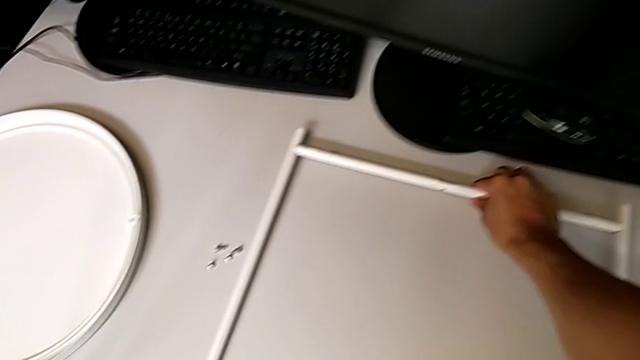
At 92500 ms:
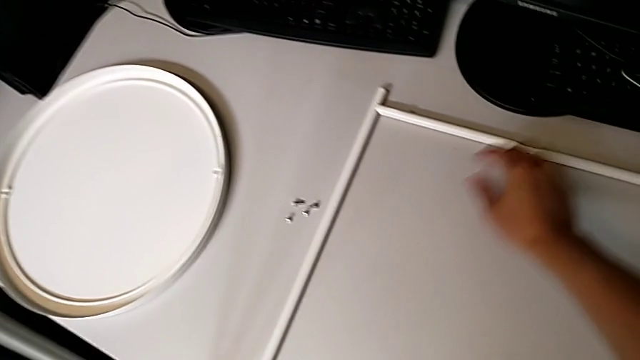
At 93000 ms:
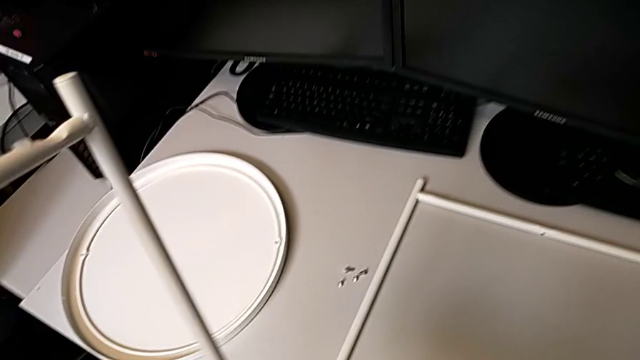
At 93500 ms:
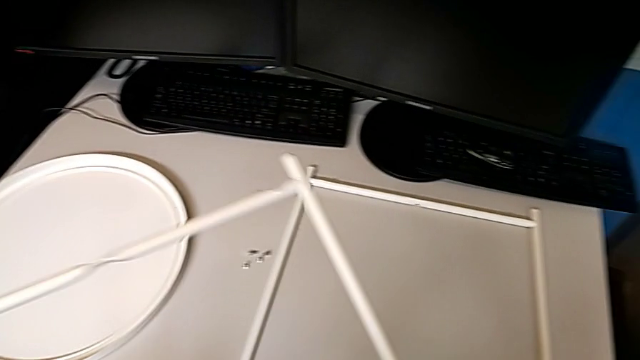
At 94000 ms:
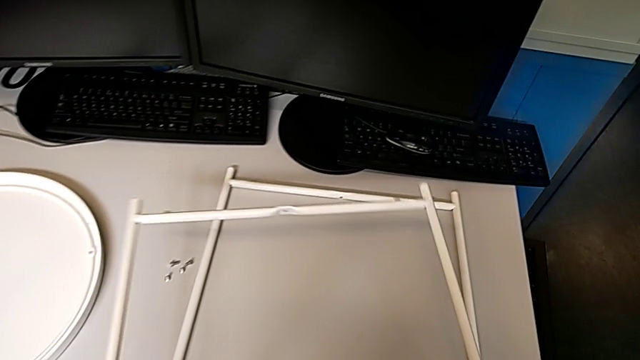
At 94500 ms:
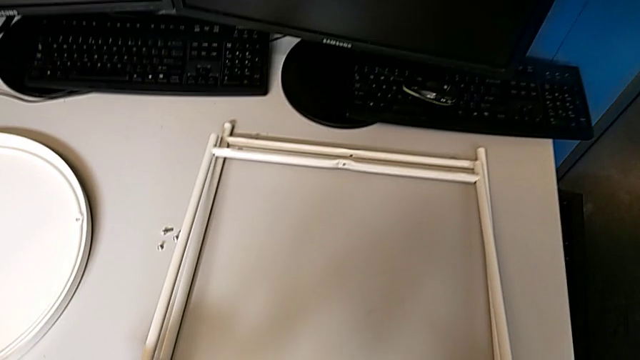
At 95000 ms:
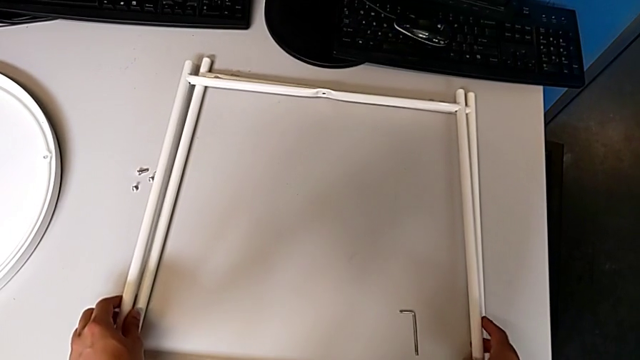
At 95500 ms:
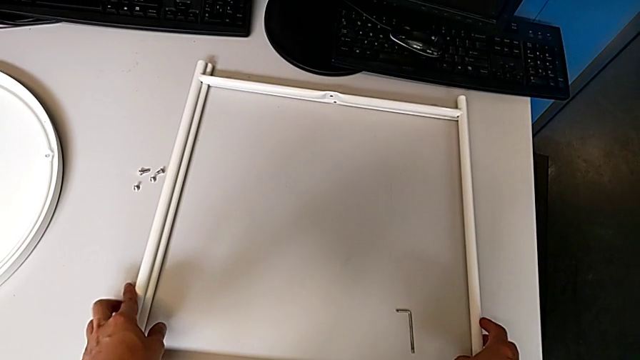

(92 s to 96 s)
The camera wearer is disassembling the legs. They place the second leg.
